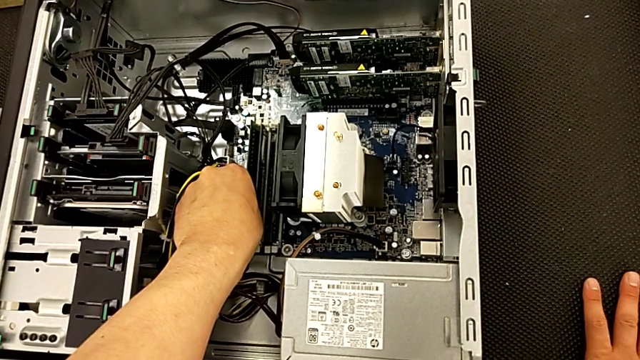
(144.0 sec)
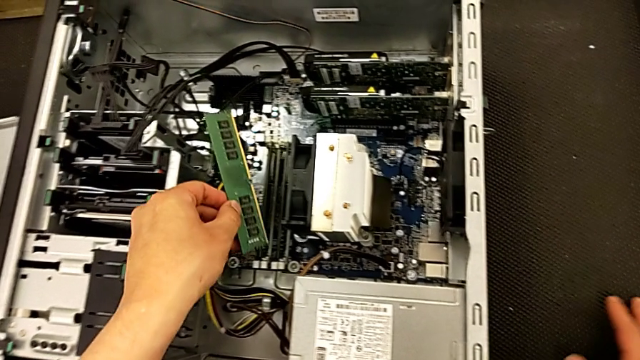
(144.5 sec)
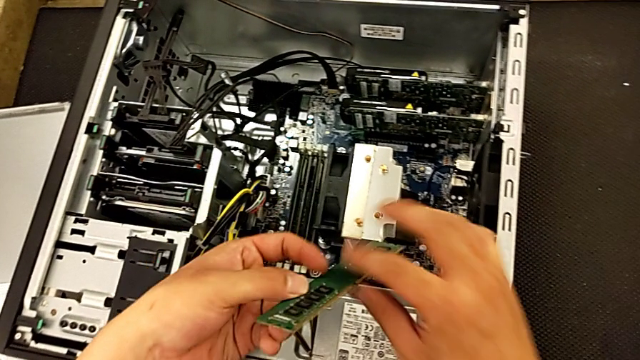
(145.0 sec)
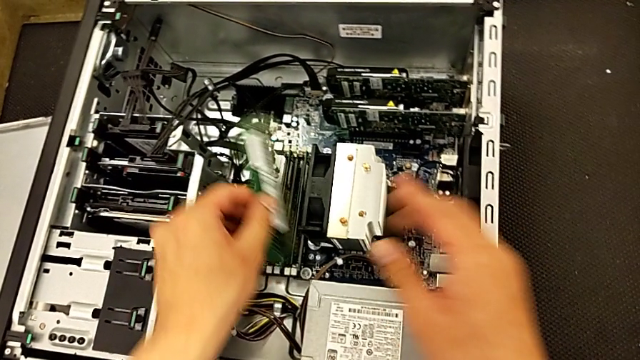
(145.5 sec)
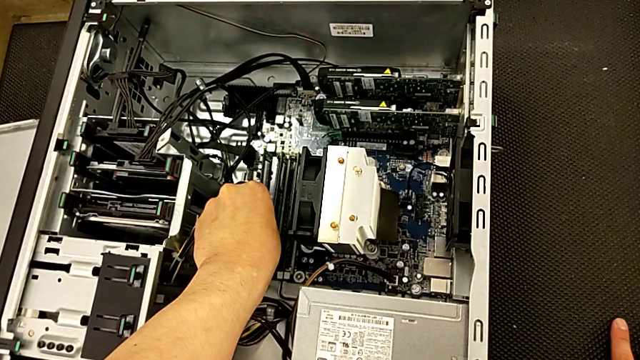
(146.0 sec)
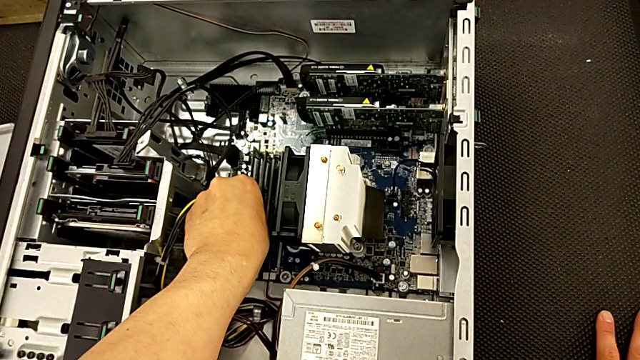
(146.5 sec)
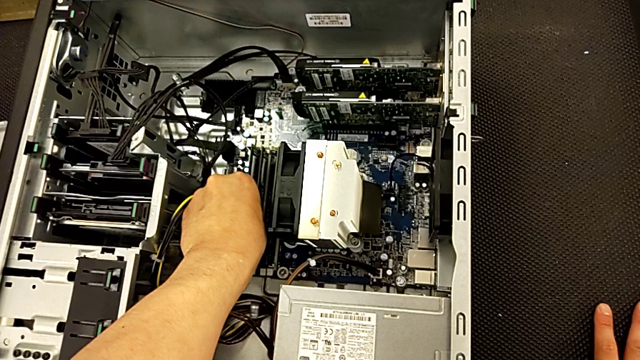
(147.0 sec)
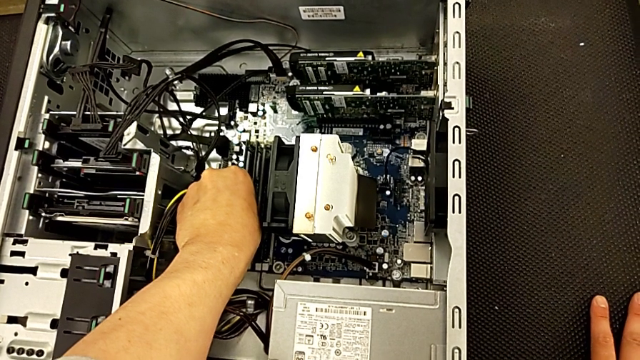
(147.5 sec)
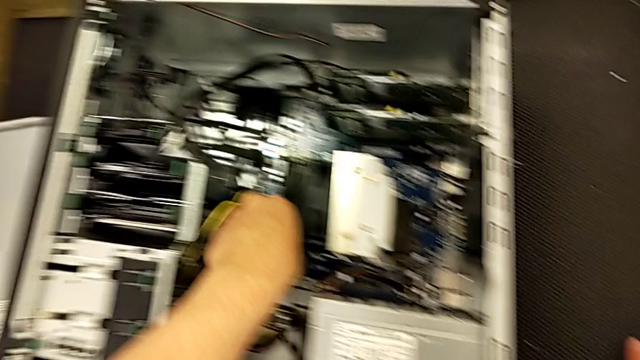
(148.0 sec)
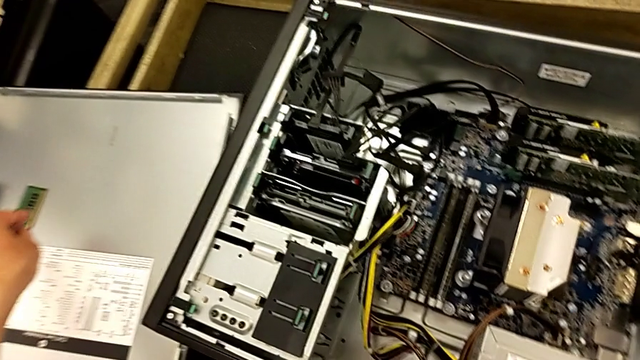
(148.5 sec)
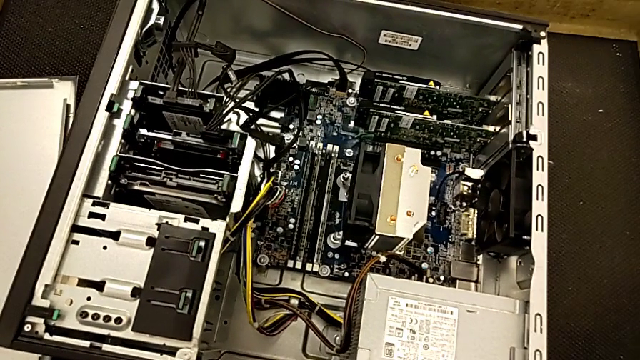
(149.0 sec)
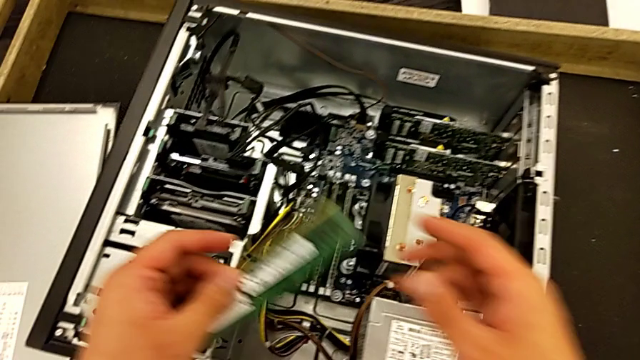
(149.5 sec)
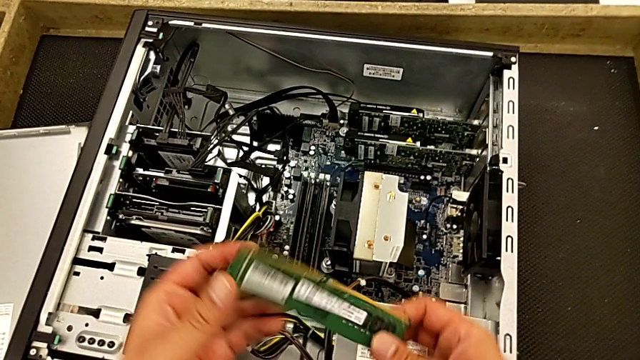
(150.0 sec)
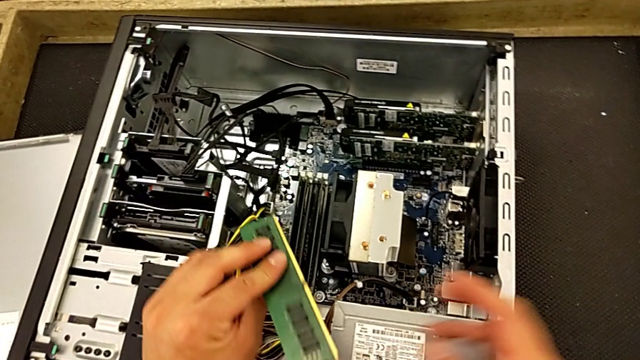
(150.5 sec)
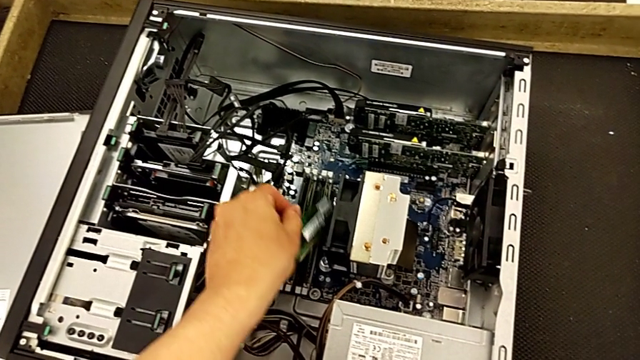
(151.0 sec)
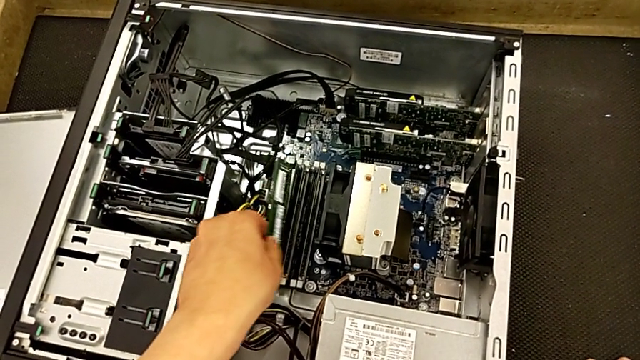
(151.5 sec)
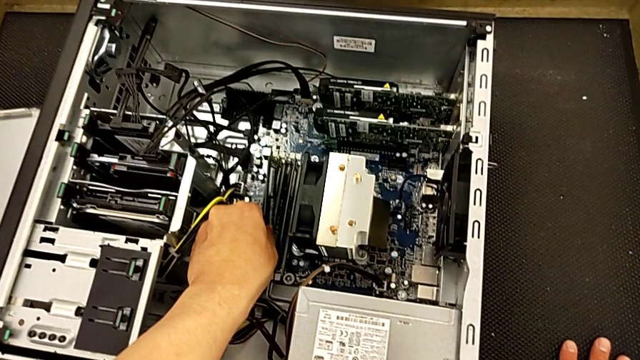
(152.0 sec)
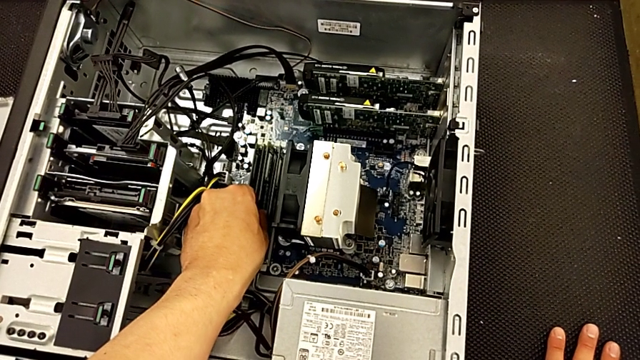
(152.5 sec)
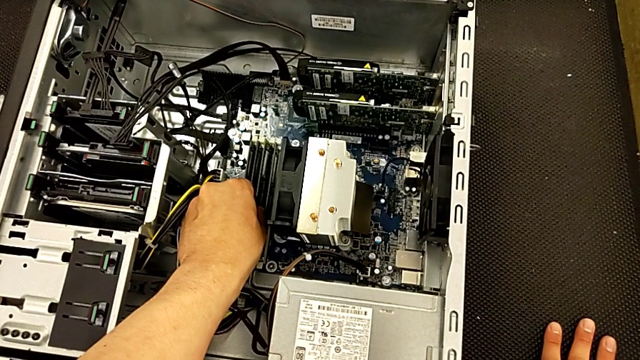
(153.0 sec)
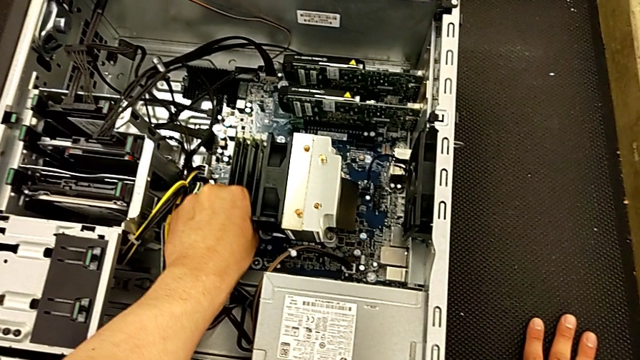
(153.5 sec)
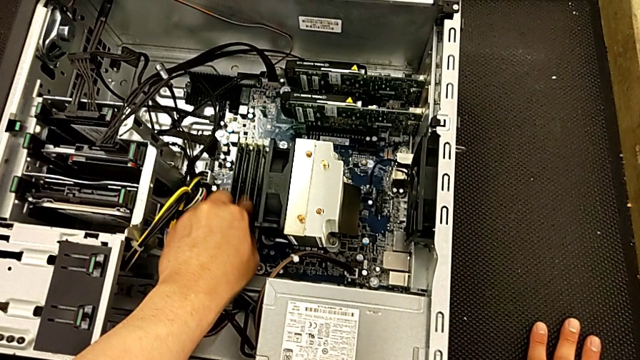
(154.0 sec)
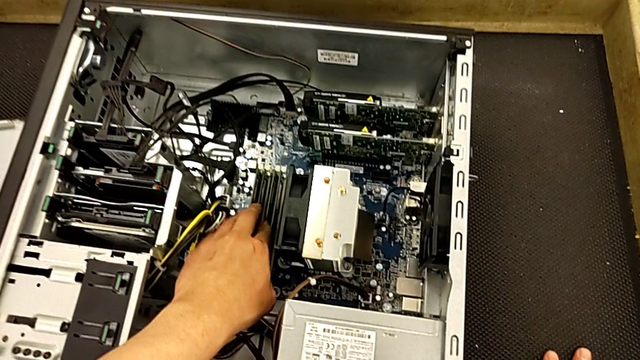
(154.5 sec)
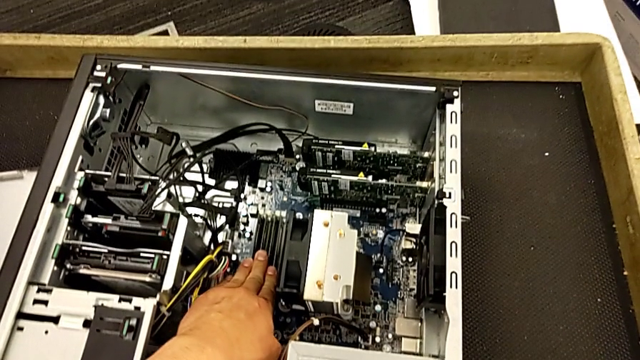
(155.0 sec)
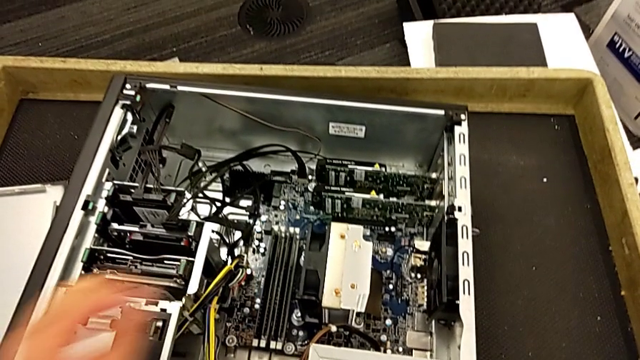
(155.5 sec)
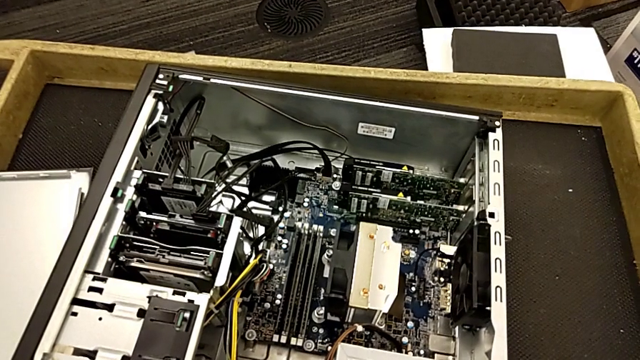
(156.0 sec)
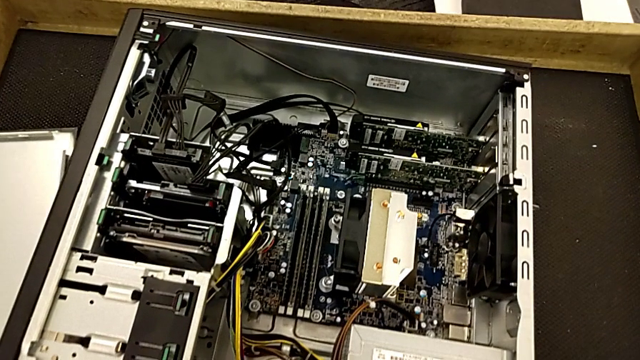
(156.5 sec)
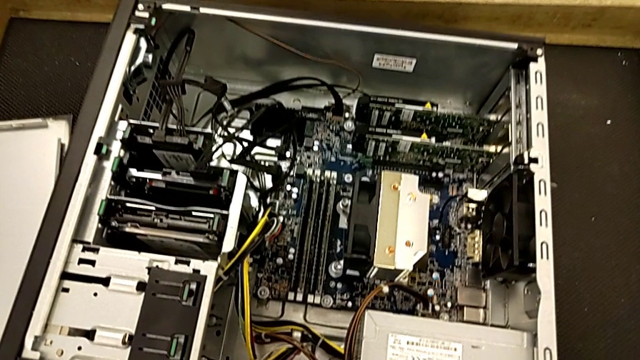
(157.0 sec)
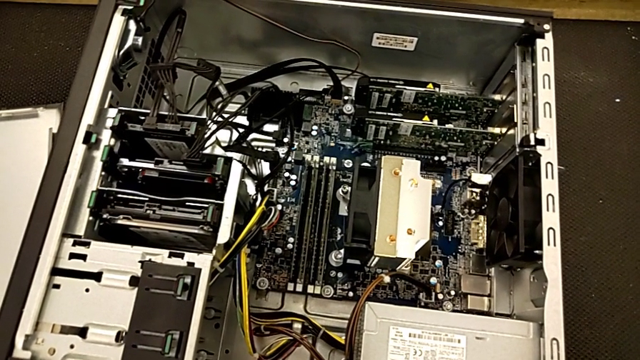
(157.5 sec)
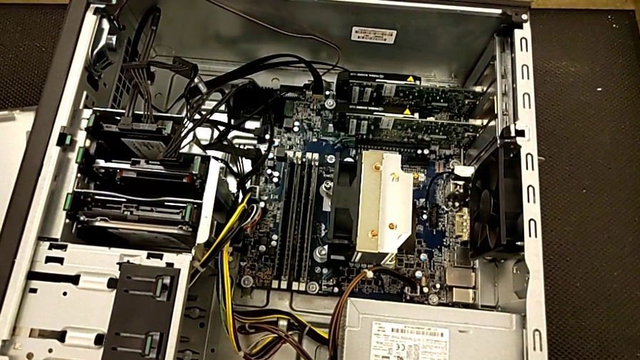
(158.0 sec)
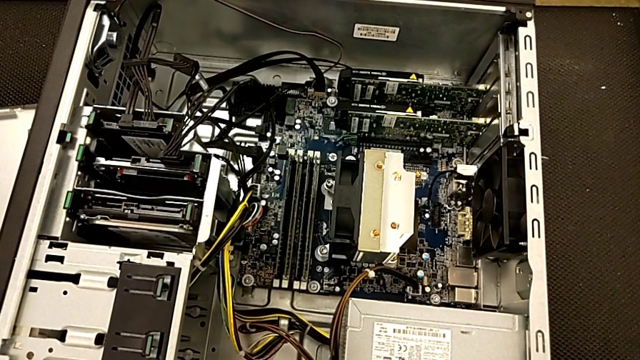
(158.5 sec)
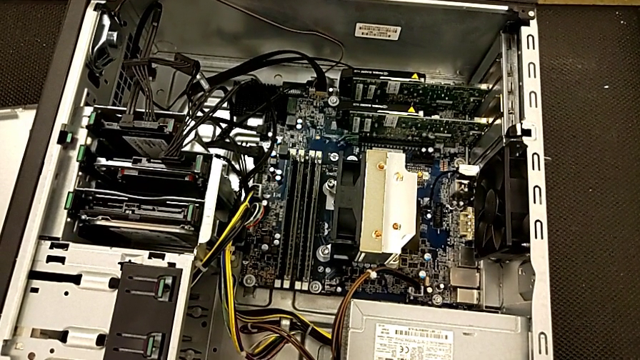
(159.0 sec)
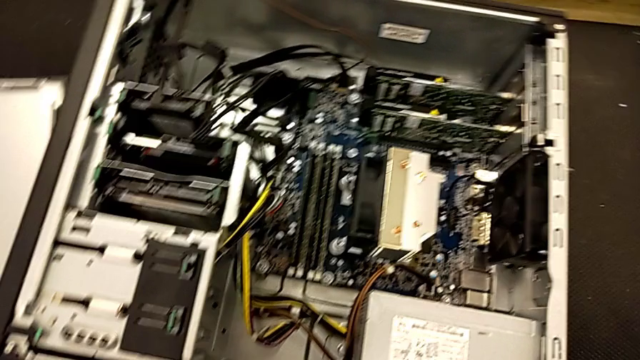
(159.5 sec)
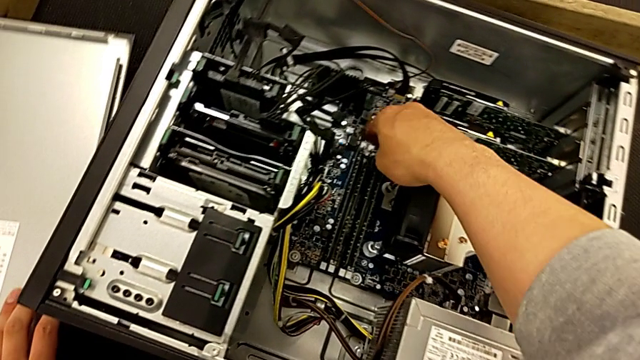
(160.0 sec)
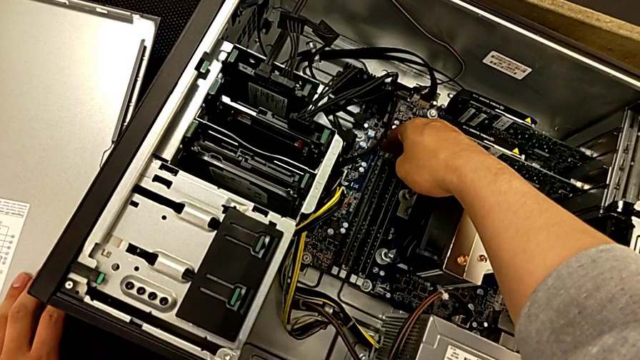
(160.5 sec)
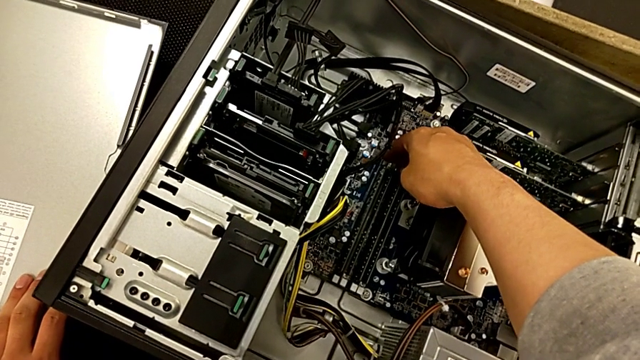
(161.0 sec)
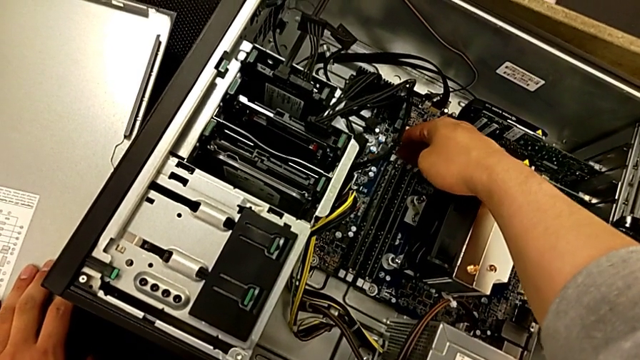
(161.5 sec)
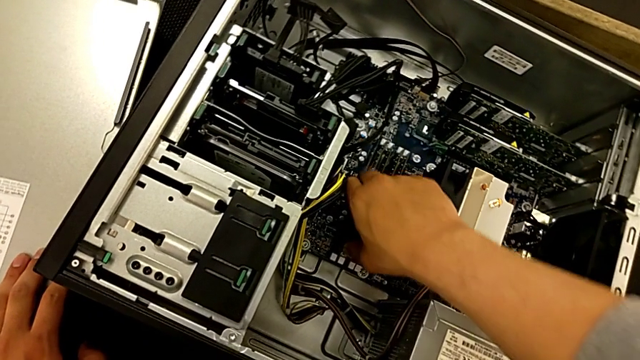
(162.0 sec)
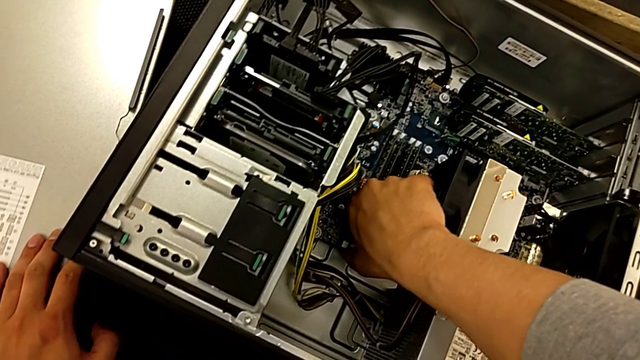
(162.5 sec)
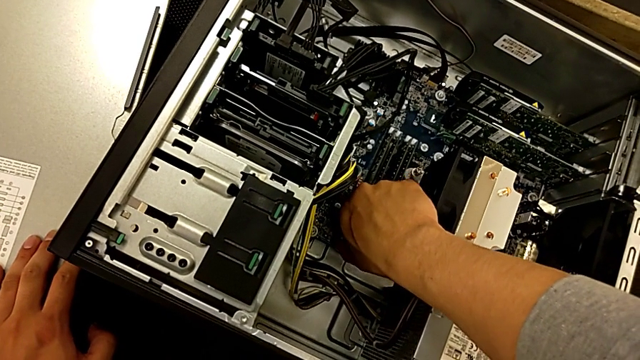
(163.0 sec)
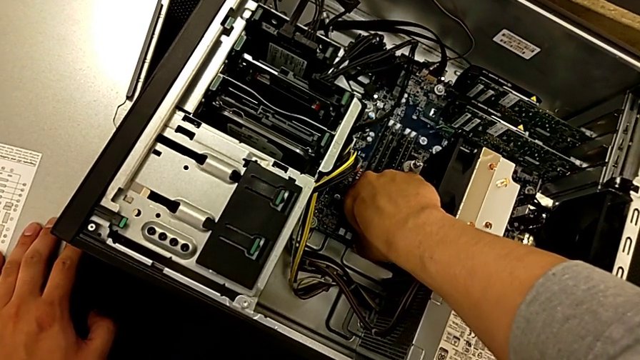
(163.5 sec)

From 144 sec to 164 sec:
The camera wearer is assembling the RAM onto the motherboard. They inspect the RAM, rotate it, insert the third RAM, lift the fourth RAM, rotate it, insert it, press the RAM, press the release button and lock the four RAM tabs.

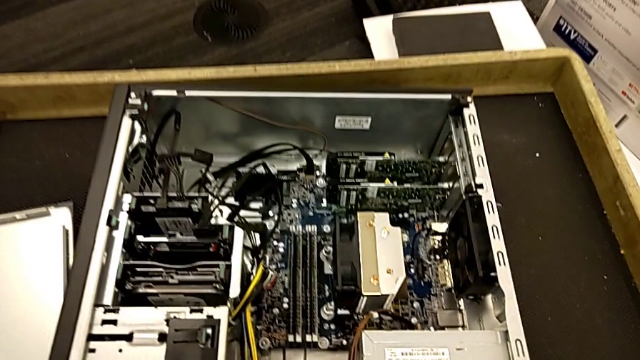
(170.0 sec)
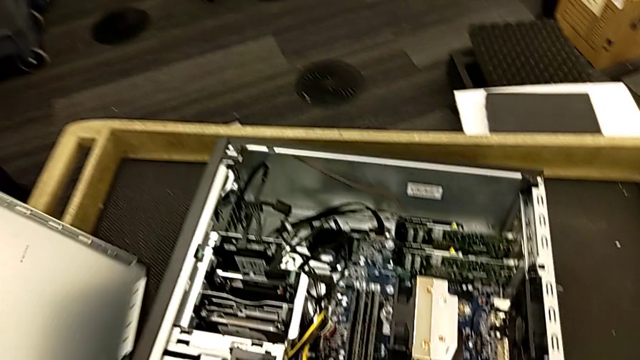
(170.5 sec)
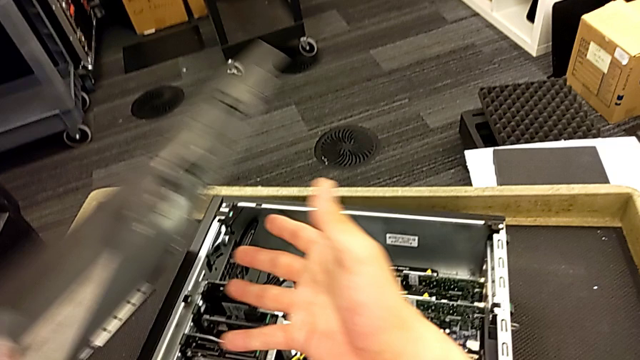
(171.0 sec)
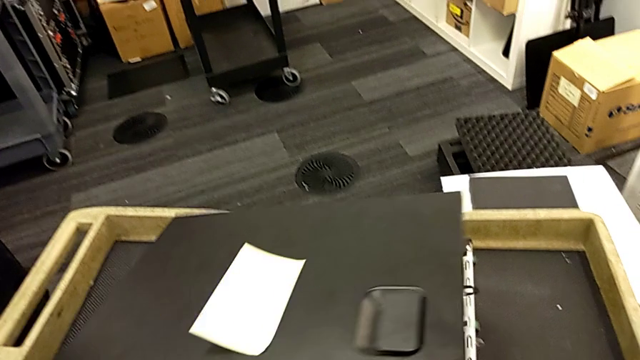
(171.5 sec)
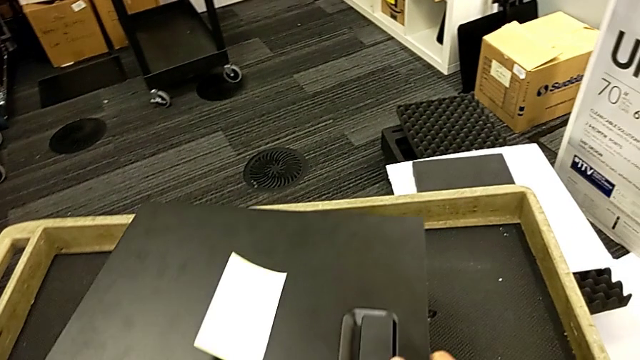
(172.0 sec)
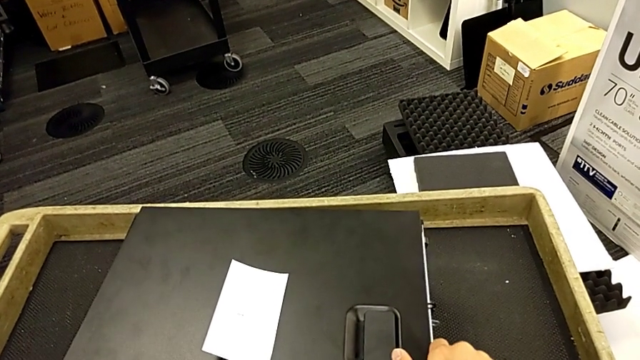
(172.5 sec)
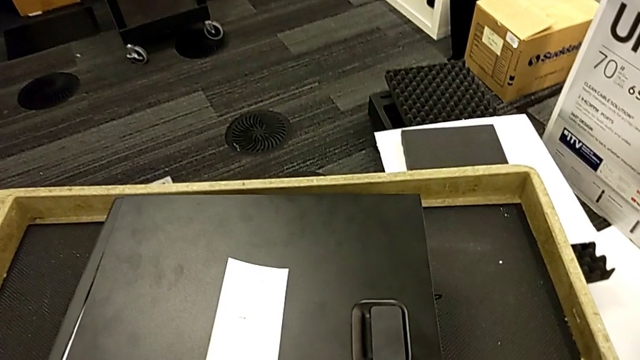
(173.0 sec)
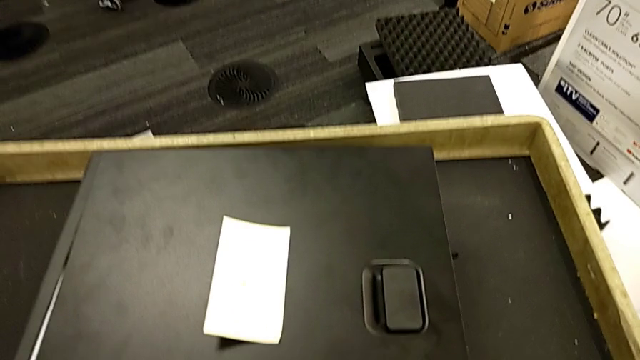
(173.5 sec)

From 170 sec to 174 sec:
The camera wearer is assembling the cover of the computer tower. They lift the cover and begin to place the upper cover.
